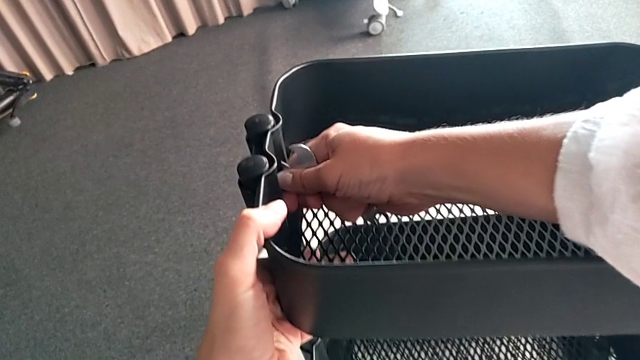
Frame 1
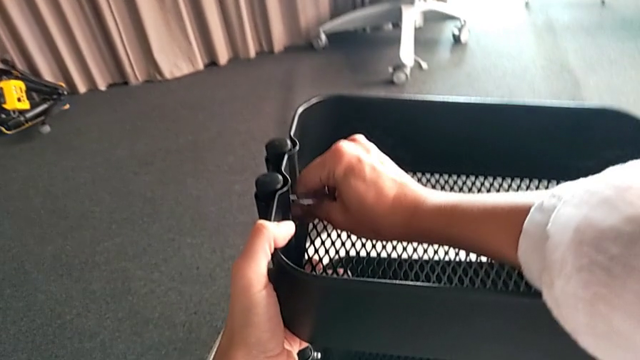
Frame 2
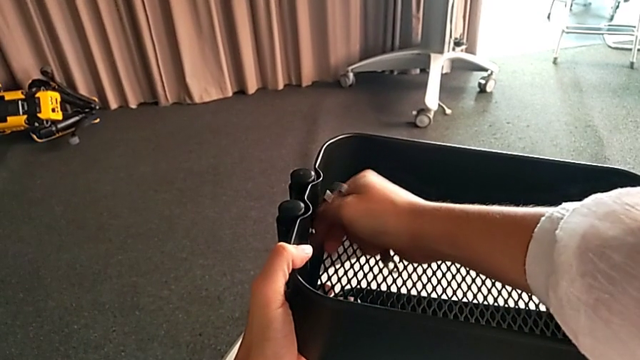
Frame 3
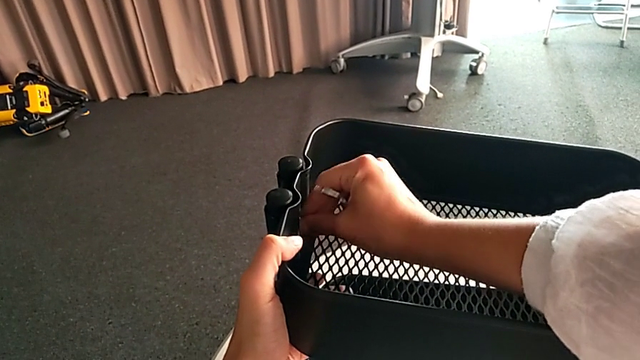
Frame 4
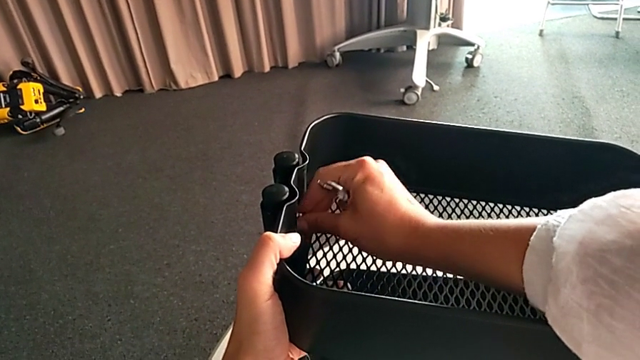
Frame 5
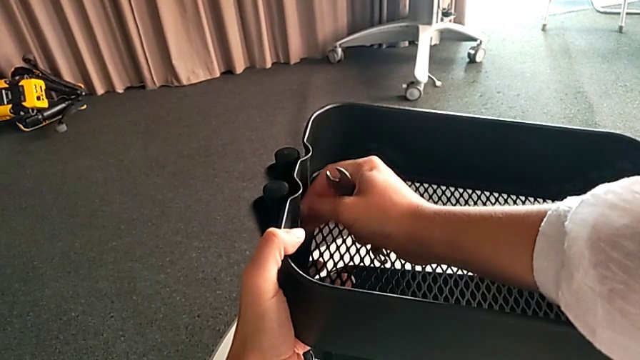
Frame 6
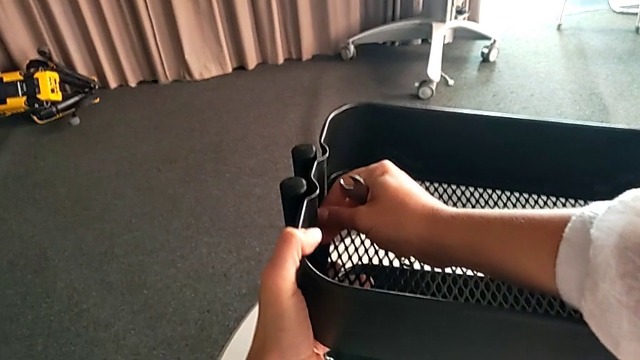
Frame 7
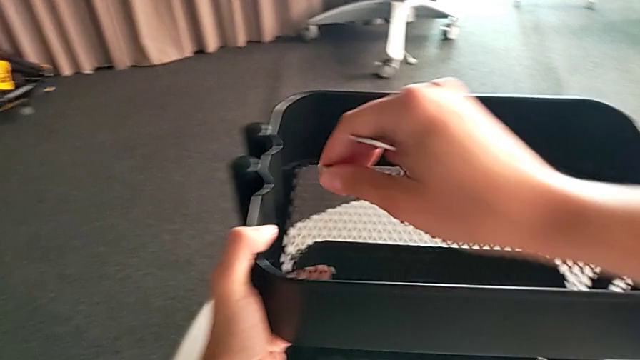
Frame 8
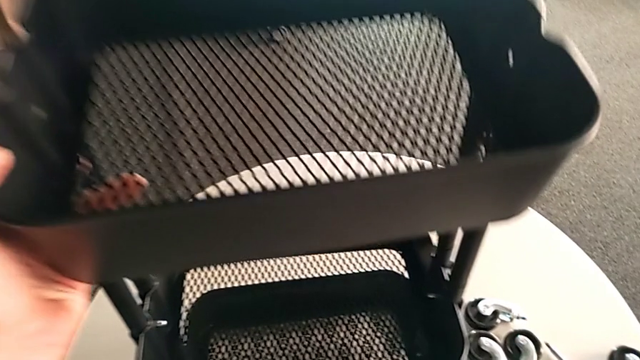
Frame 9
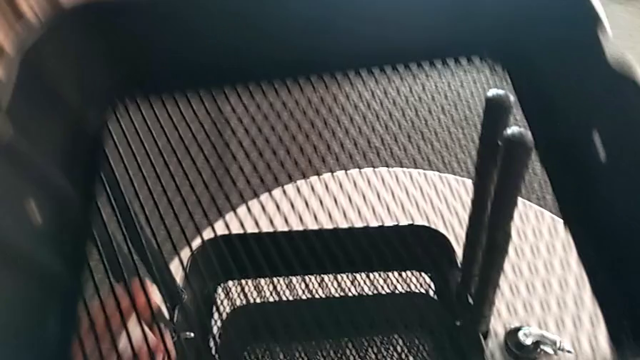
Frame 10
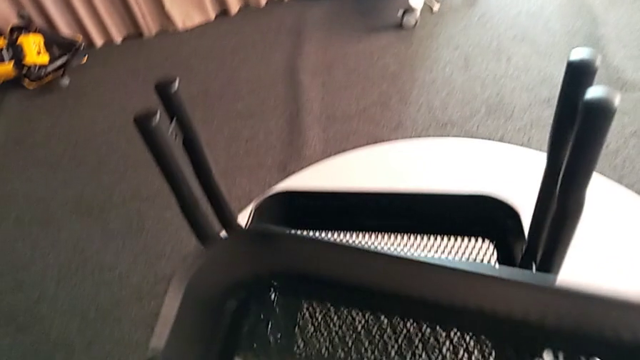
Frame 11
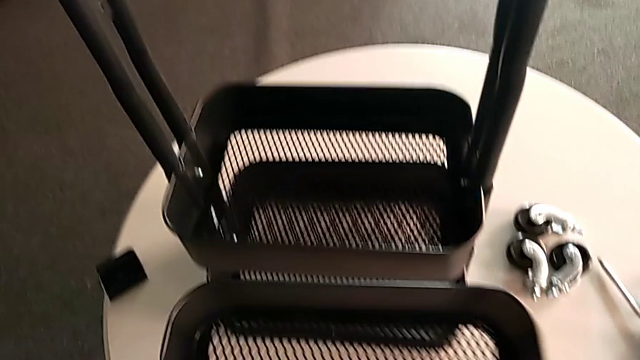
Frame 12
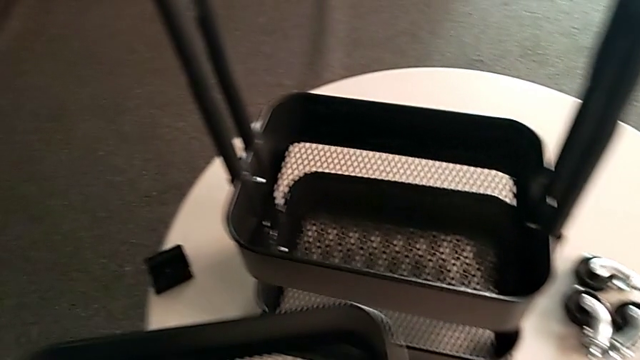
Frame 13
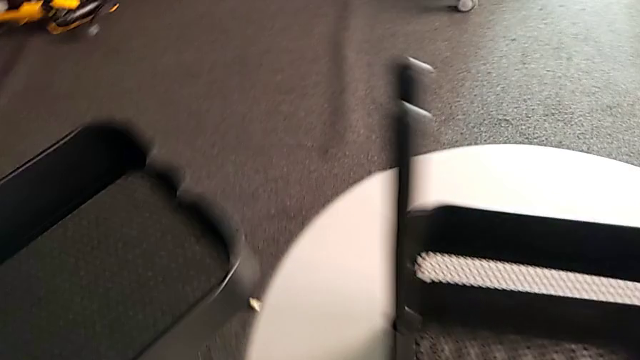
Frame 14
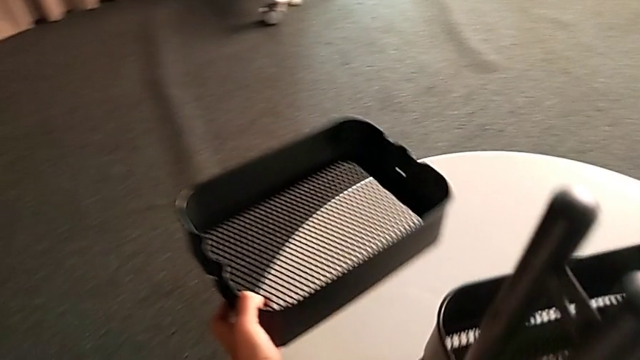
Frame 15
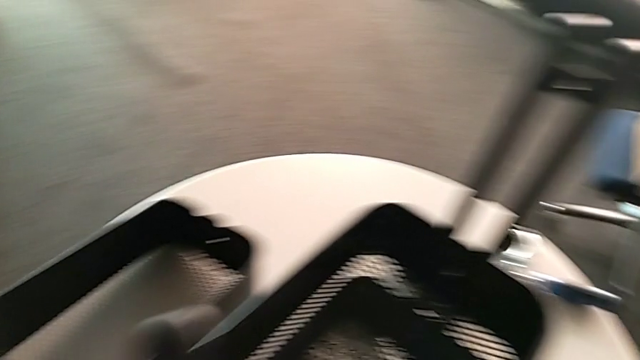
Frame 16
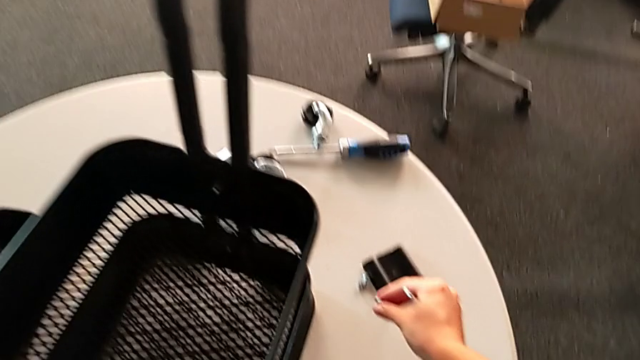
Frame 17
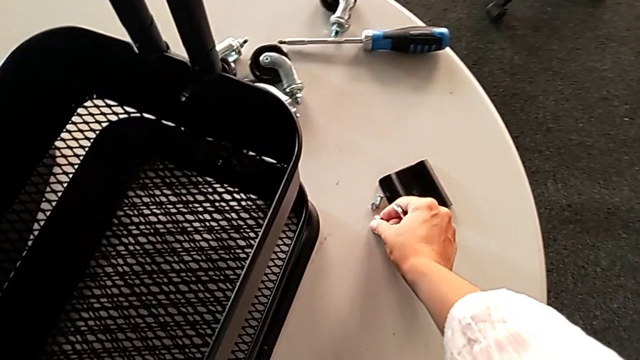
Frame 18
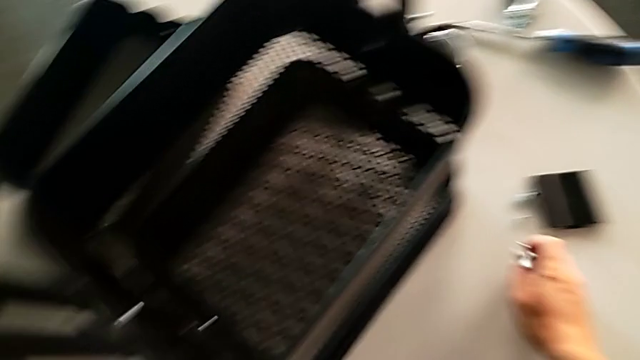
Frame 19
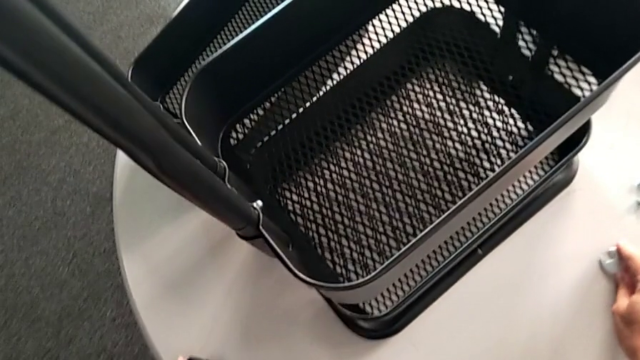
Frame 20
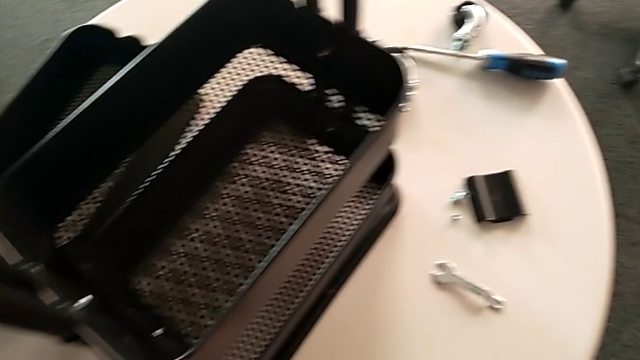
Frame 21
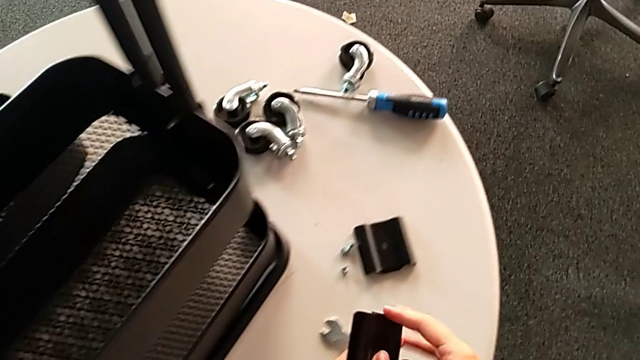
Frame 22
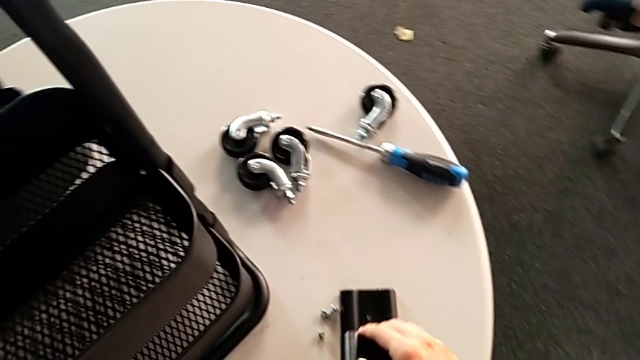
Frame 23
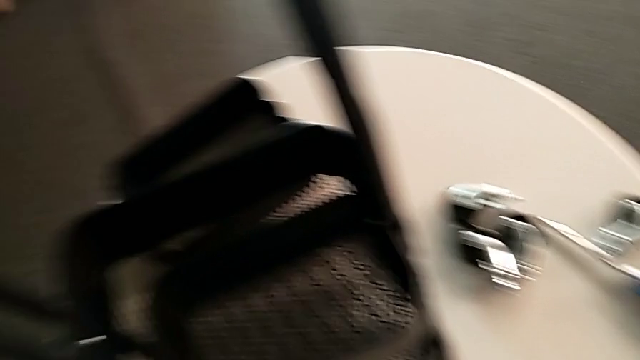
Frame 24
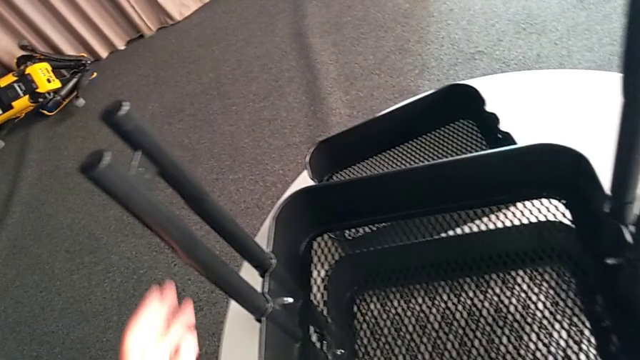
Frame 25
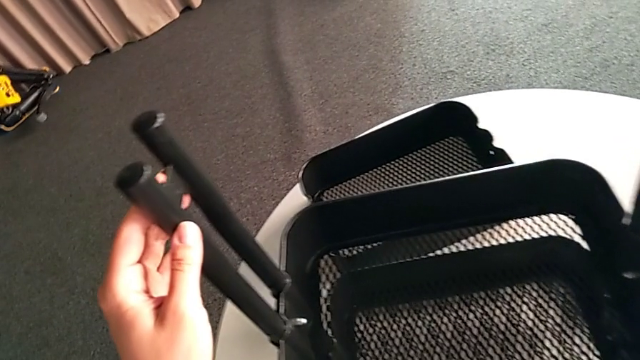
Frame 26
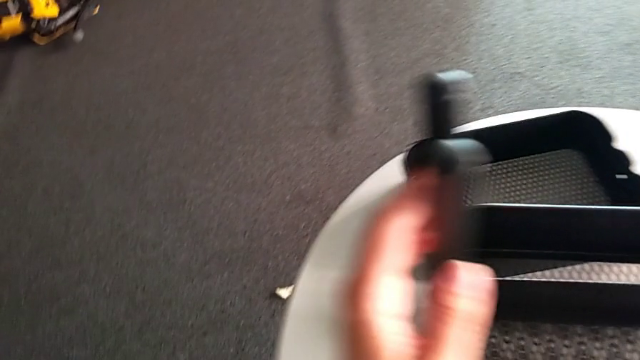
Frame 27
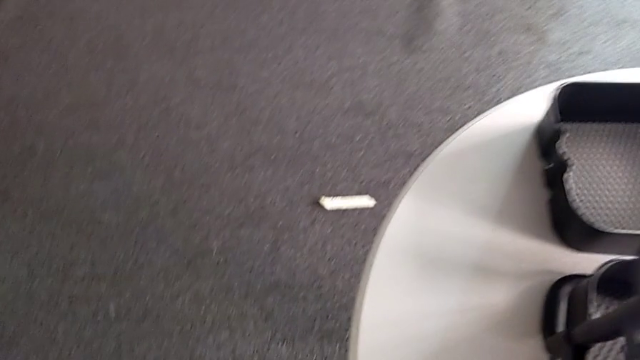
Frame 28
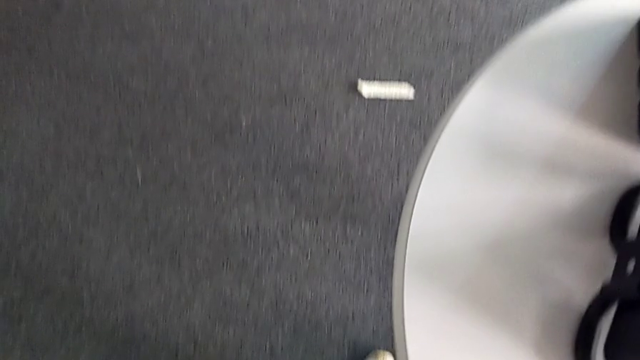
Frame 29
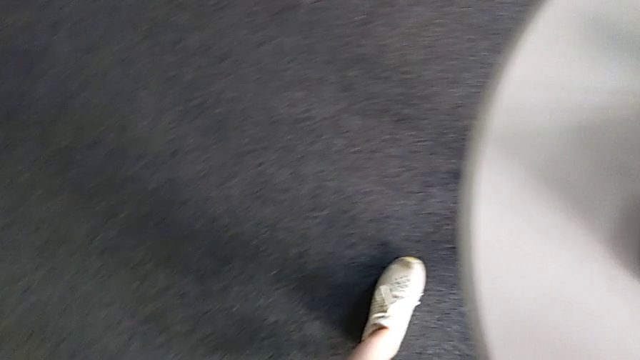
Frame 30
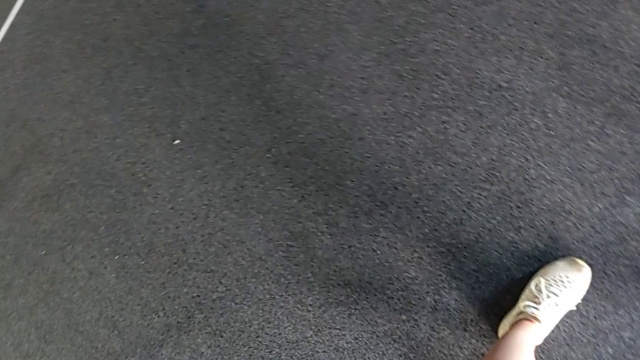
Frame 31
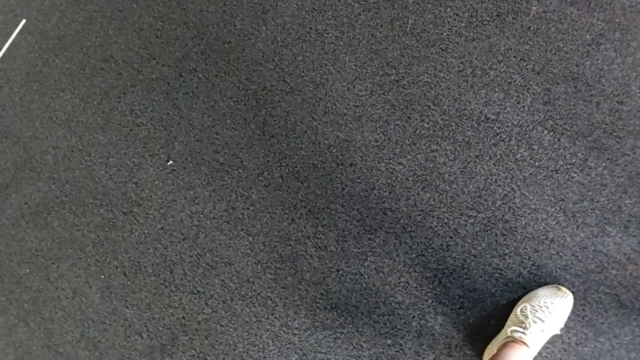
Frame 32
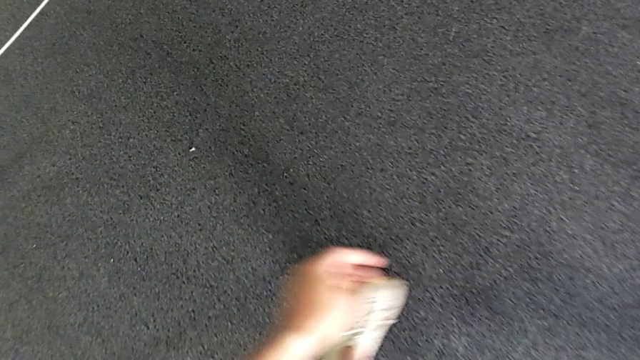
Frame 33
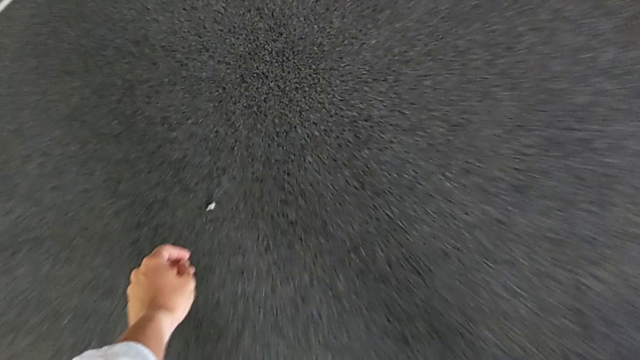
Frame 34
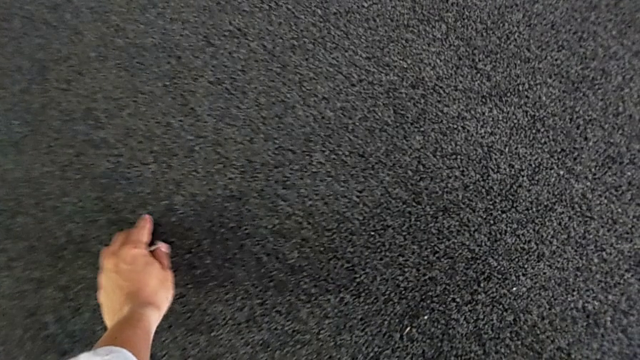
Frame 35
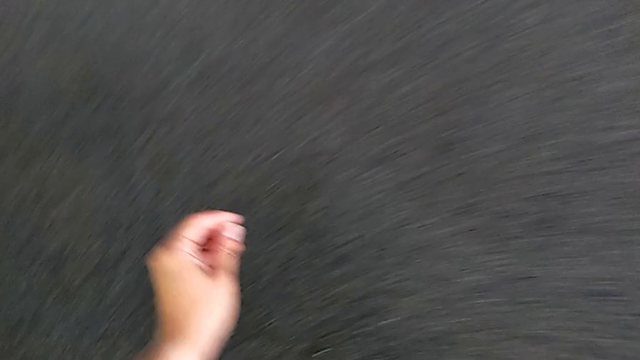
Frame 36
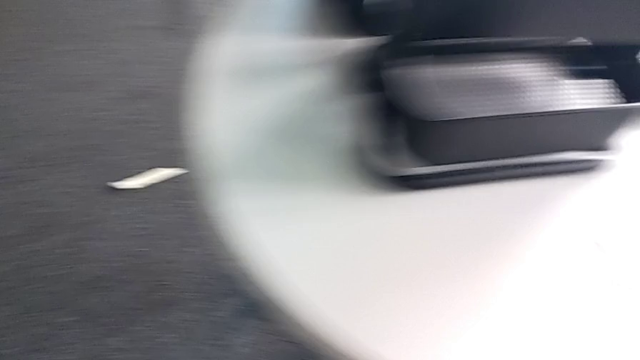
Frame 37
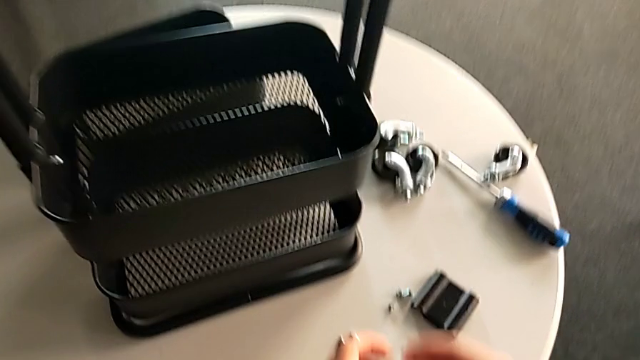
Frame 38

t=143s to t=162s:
The camera wearer is disassembling the top tray of the rolling cart. They unscrew the hexagon cap nut, drop the top bracket, place the top grid tray, place the hexagon cap nut, place the hexagonal wrench, place the screw, hold the left leg, approach the screw, grab it and place it.

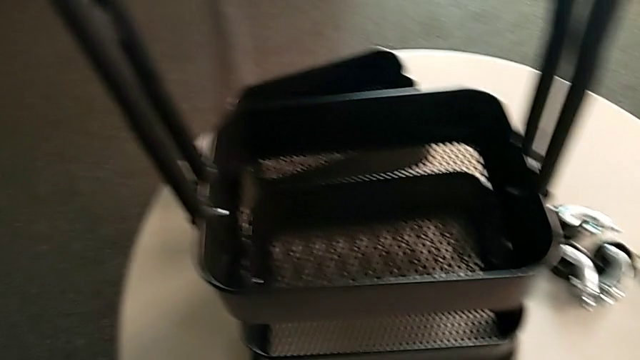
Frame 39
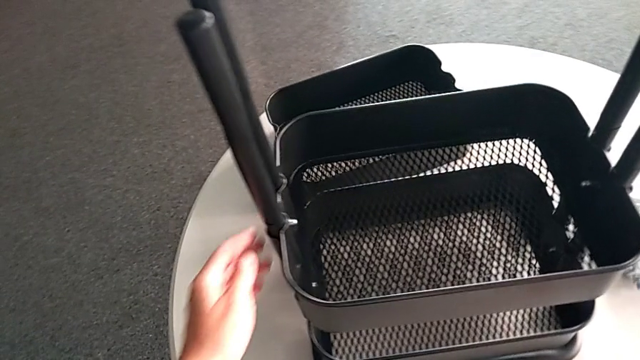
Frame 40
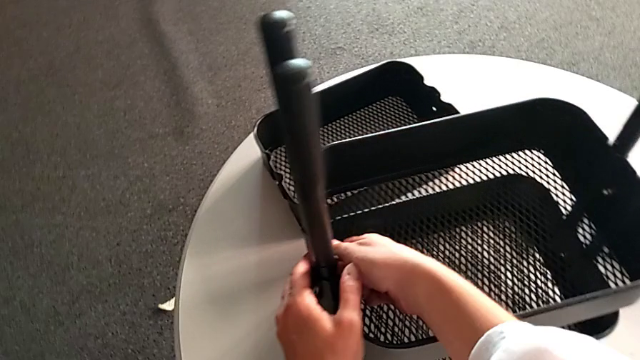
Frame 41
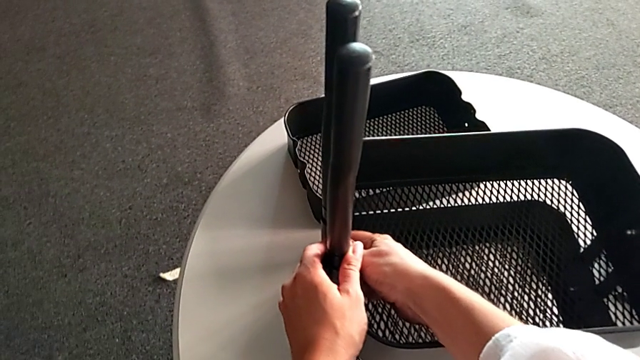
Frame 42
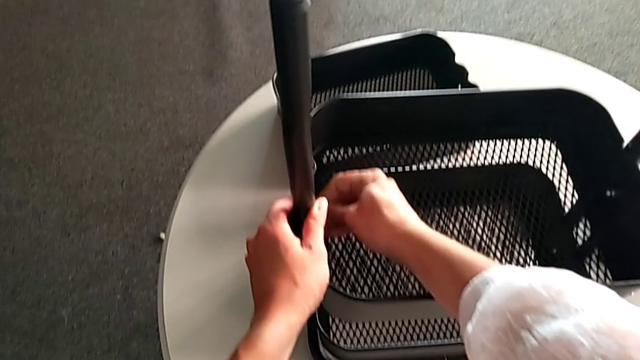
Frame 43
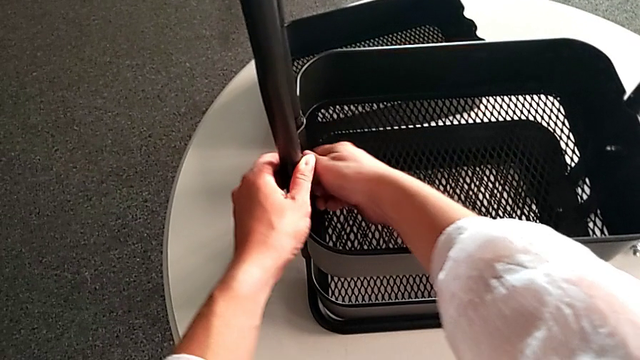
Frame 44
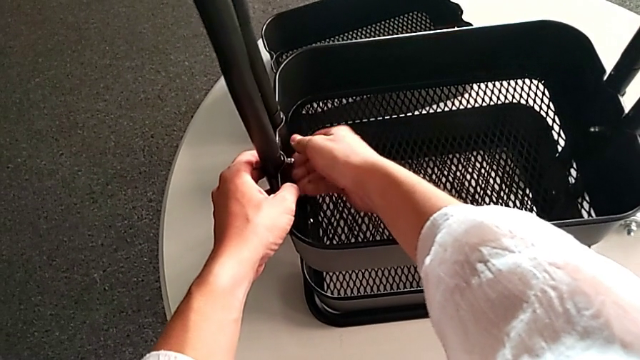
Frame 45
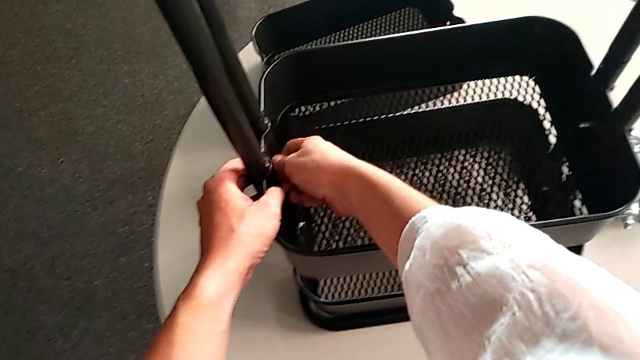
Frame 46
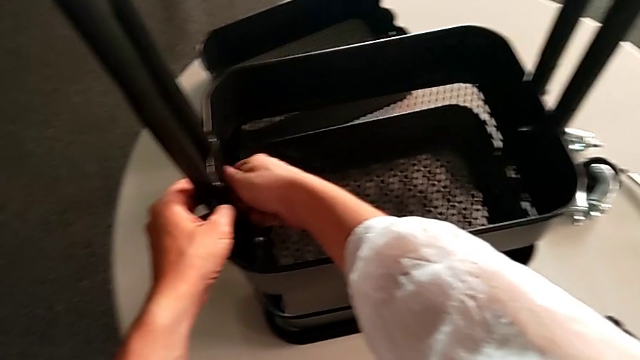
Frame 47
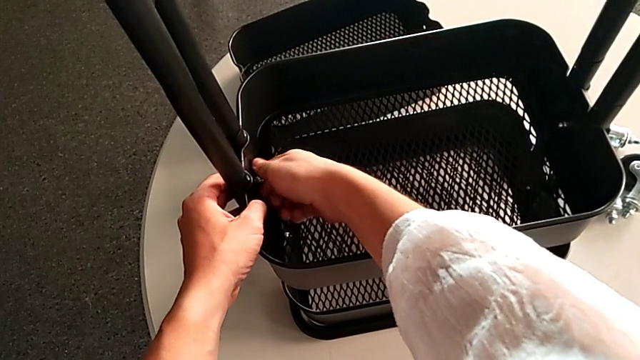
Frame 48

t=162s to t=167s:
The camera wearer is disassembling the middle tray of the rolling cart. They begin to unscrew the hexagon cap nut.
